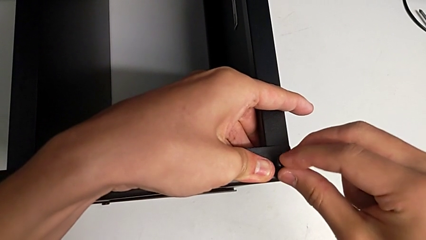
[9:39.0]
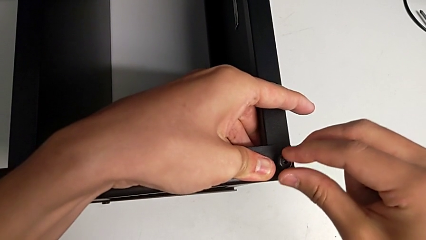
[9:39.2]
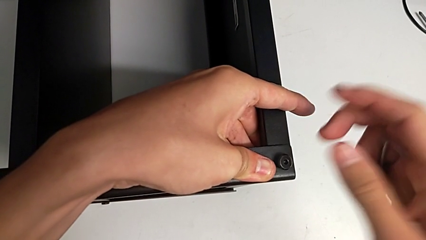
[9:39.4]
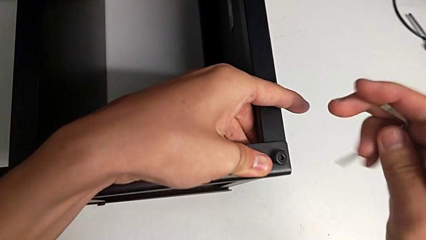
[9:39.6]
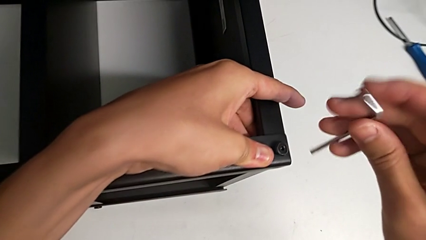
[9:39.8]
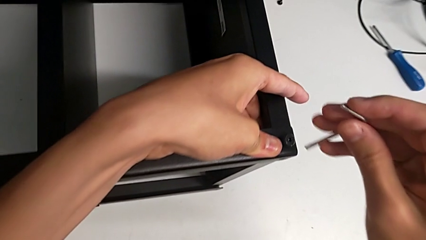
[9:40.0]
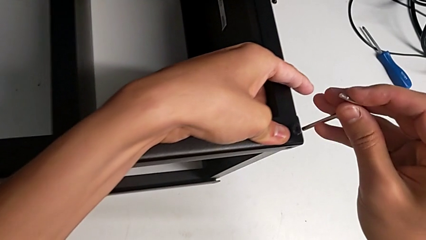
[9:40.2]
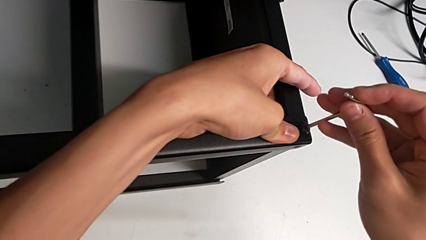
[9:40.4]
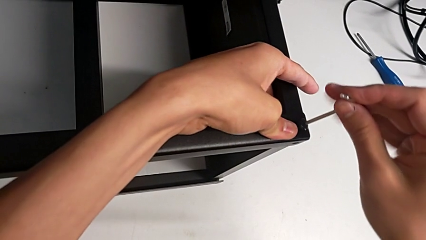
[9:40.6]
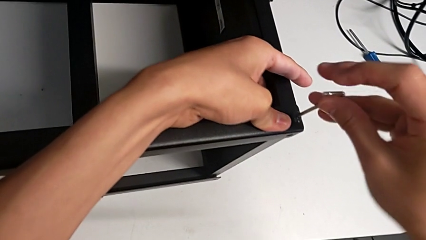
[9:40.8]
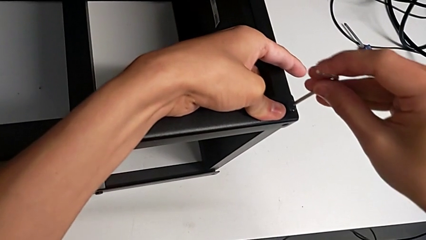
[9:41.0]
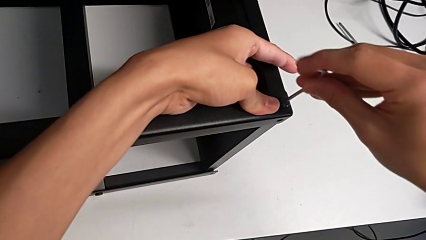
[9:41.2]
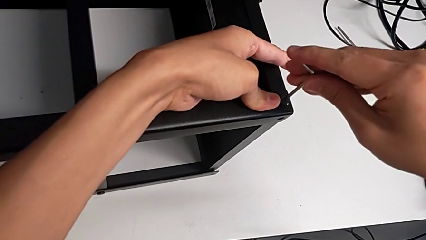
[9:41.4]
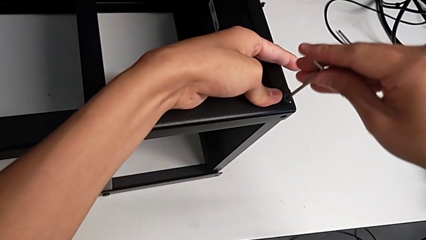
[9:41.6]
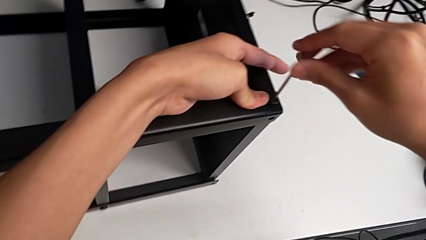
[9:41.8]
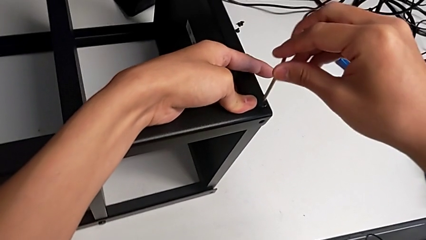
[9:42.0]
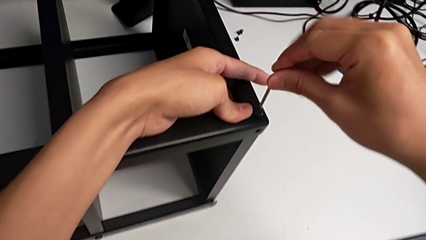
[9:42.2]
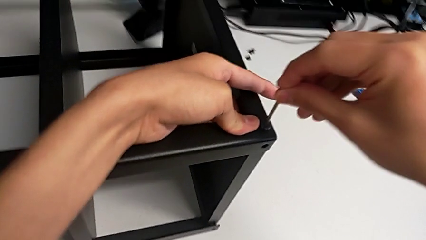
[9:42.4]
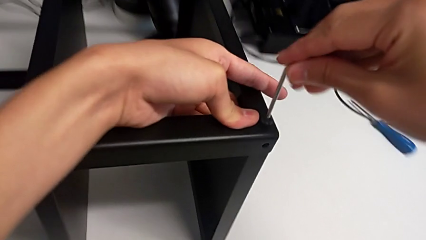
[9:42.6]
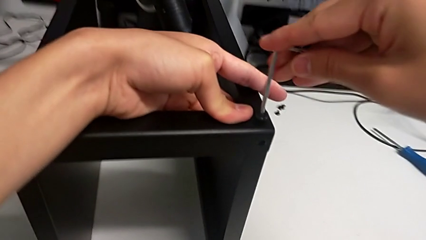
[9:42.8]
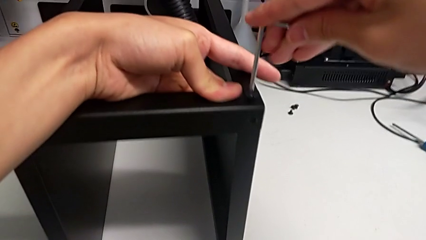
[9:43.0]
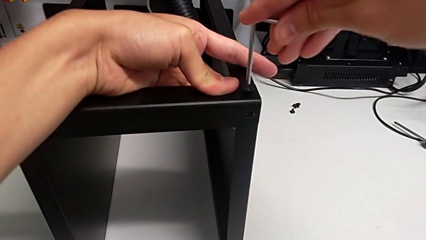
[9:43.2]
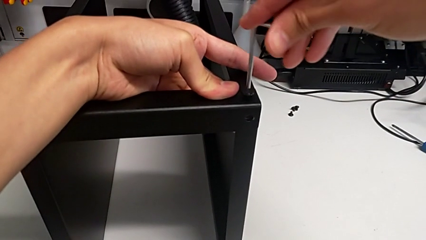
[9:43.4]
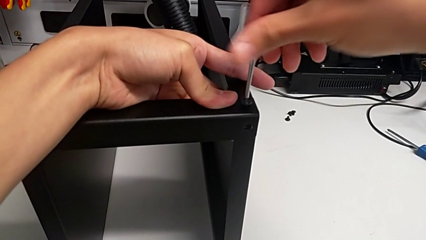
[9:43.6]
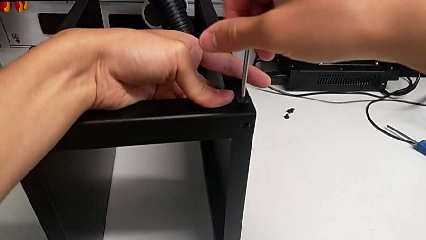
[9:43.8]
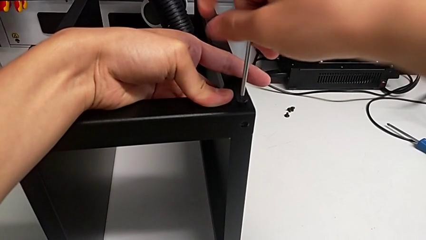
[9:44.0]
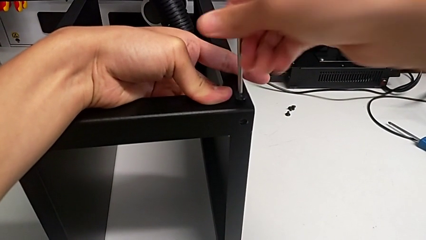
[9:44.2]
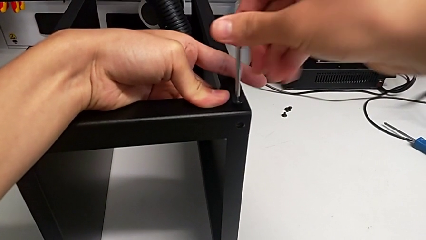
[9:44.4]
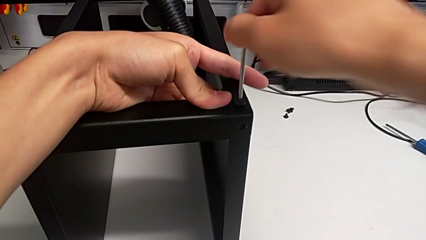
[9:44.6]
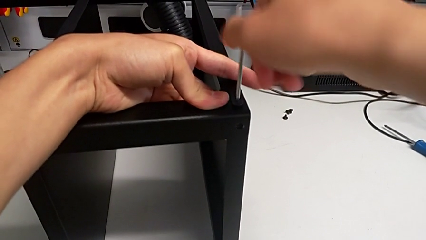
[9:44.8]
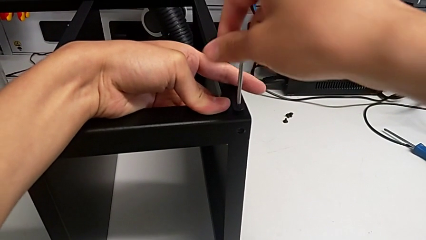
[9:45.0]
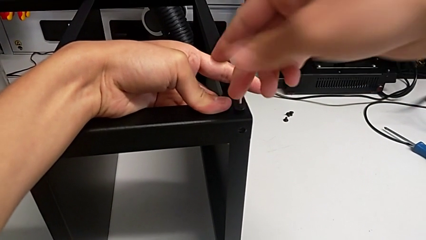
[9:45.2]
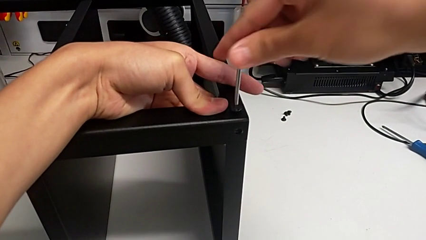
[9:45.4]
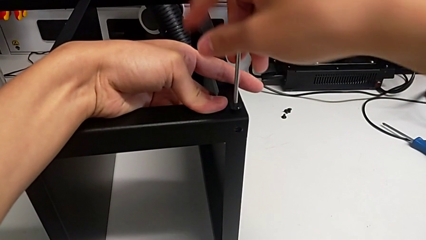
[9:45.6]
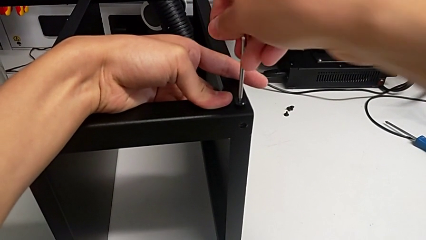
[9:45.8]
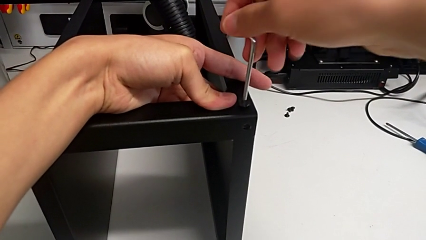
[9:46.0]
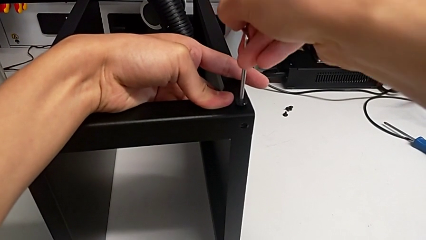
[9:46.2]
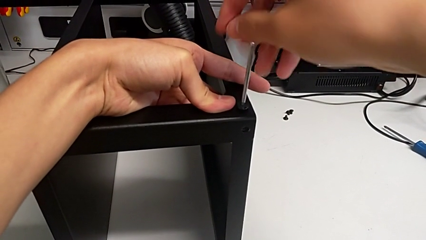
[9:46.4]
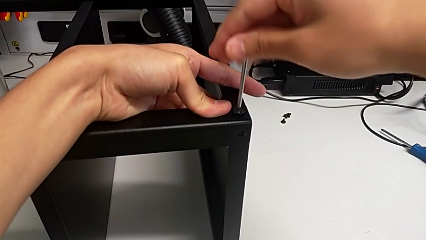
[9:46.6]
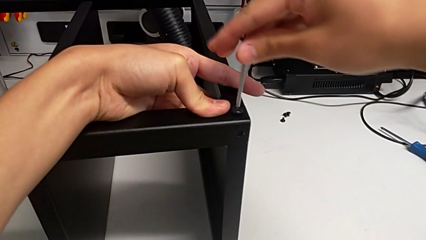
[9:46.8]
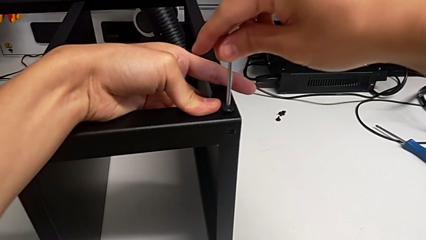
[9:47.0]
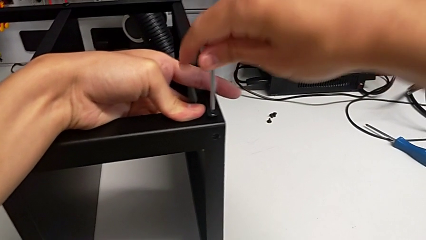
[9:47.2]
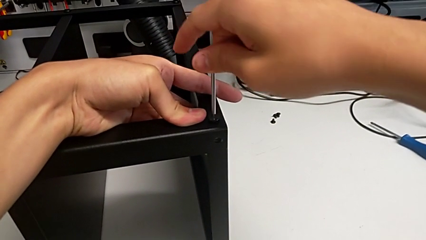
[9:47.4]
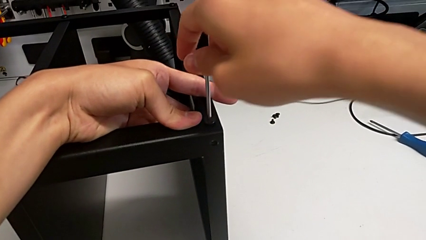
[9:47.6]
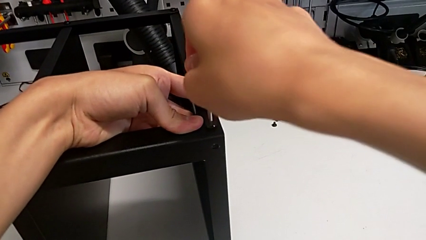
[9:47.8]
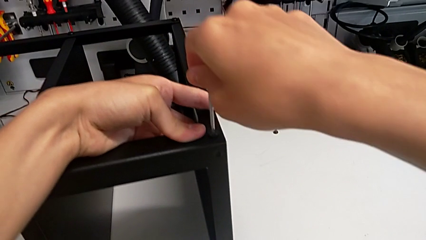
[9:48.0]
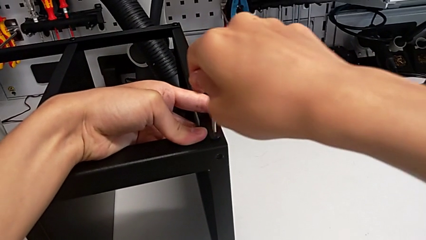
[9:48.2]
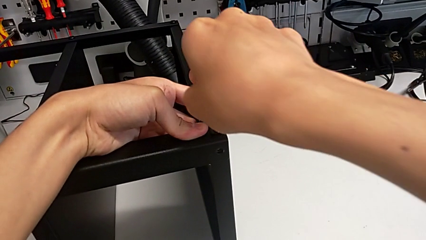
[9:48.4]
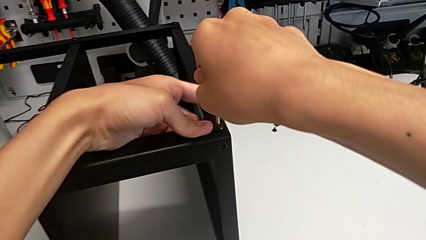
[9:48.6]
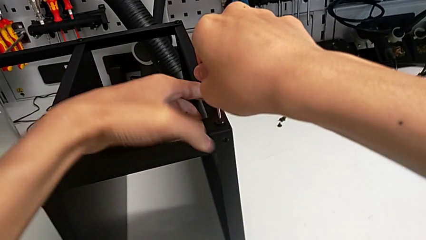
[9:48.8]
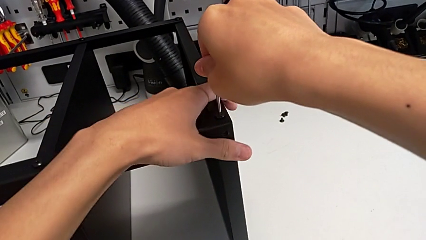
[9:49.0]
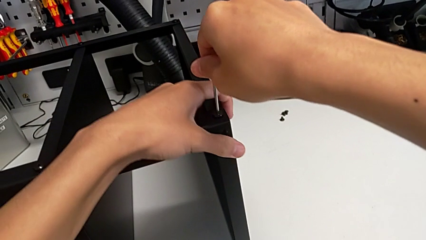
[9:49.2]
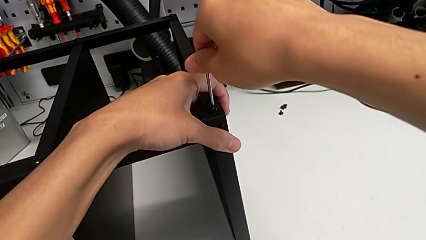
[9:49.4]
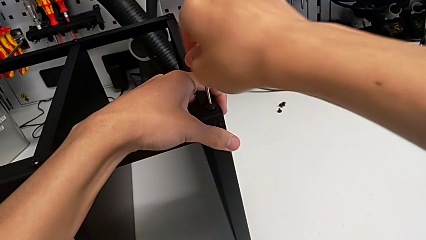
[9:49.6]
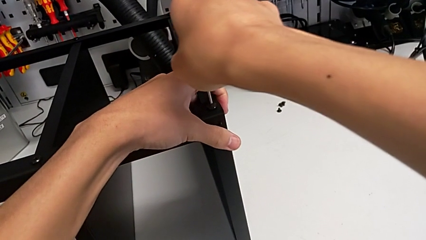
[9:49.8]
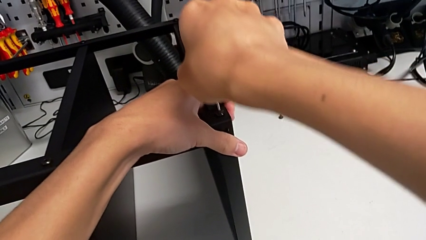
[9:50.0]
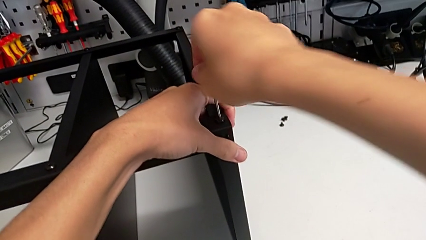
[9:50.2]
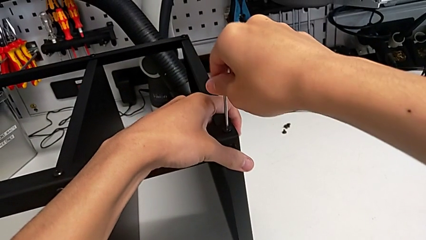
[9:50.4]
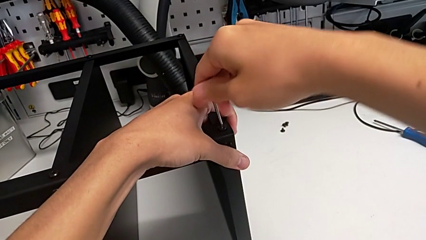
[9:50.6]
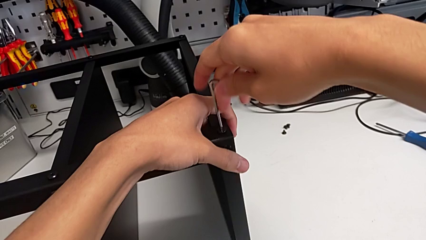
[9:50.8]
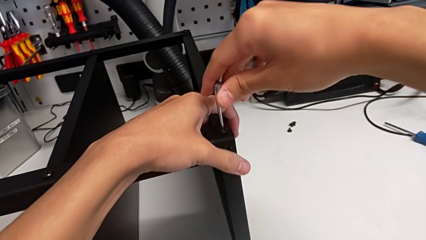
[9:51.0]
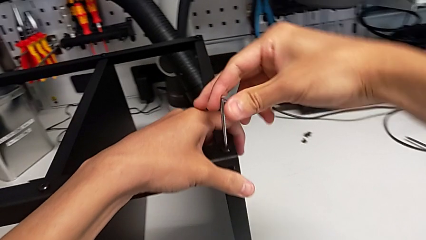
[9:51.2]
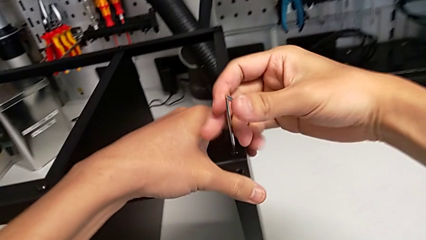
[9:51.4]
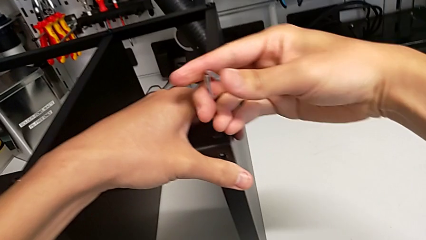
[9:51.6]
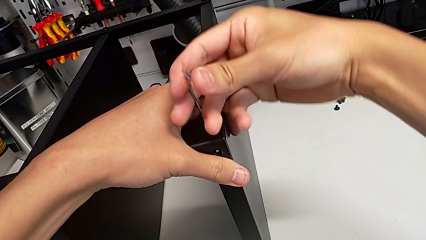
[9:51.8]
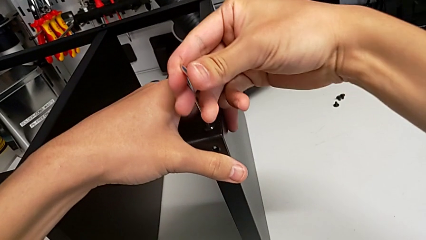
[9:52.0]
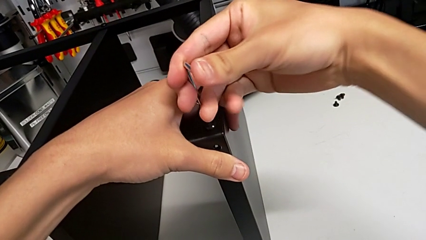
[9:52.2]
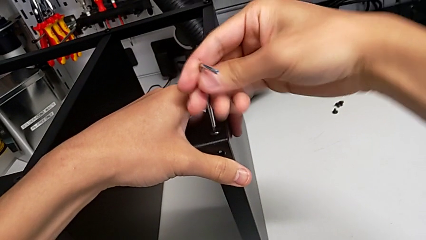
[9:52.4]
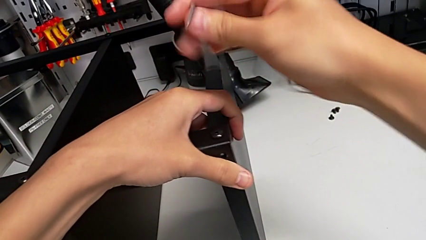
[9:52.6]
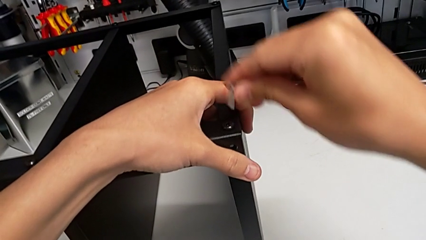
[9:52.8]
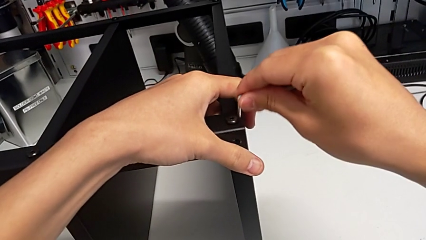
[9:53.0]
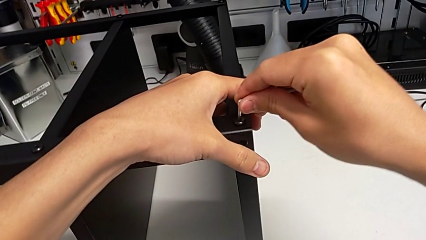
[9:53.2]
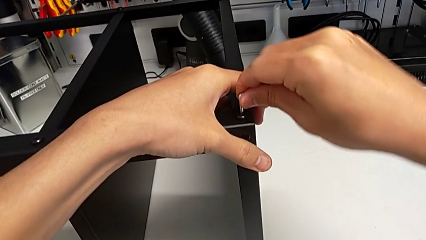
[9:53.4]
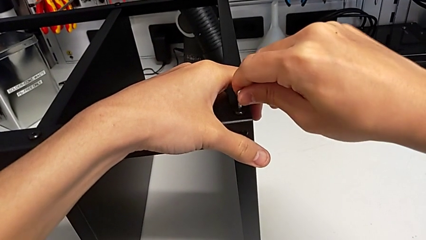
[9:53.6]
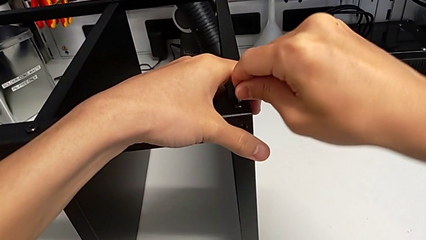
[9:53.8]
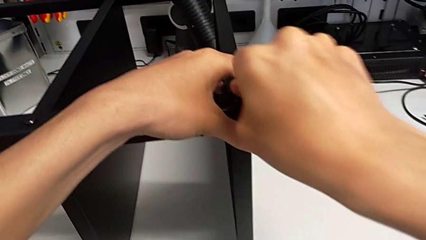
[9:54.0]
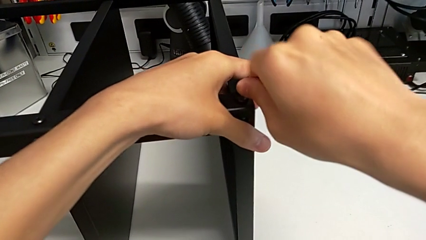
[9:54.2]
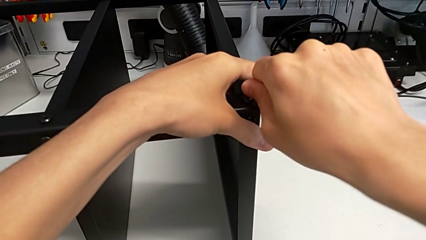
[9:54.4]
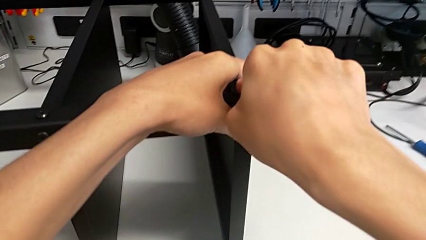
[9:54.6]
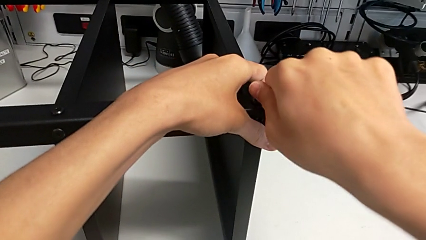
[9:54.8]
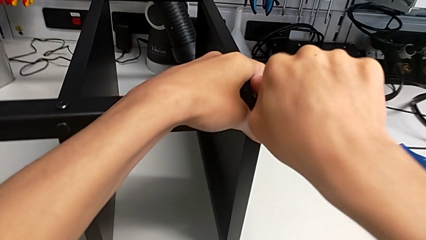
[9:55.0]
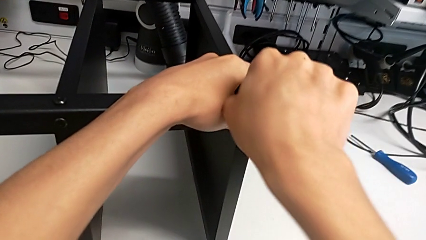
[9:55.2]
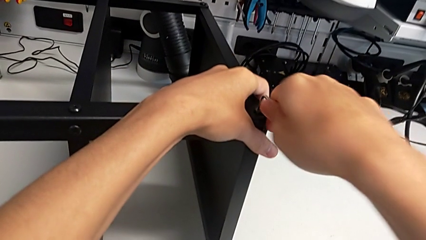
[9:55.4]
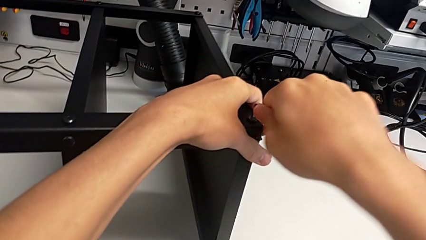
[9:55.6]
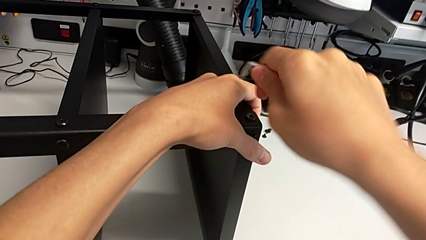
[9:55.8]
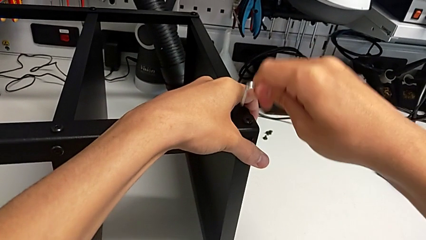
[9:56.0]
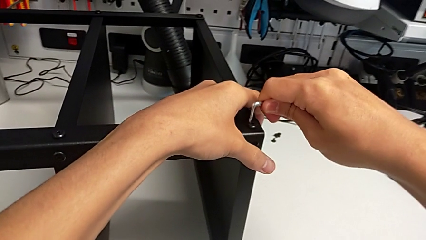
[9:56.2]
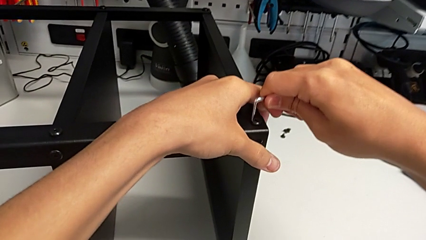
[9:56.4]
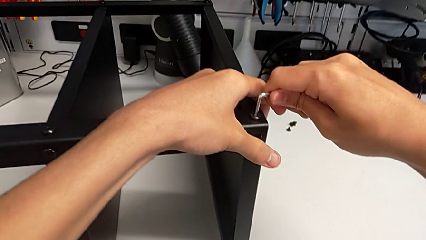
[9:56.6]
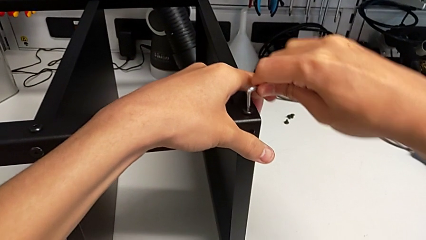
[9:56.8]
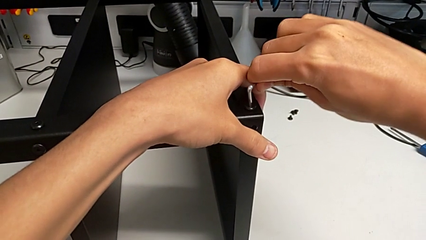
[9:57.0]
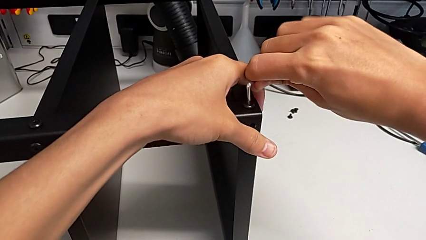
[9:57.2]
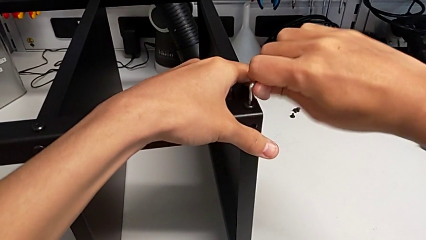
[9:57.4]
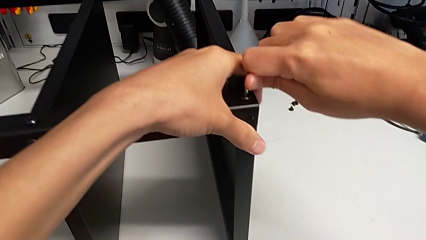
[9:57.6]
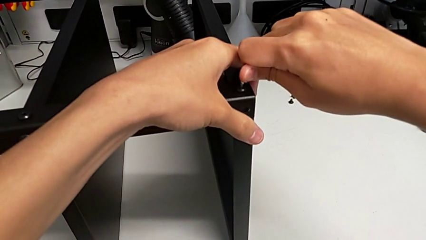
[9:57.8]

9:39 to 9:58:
The camera wearer is screwing the legs of the table to the top tray. They insert the Allen wrench and screw the hex socket head.
